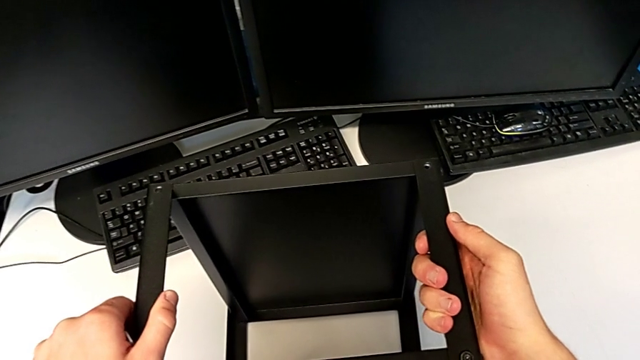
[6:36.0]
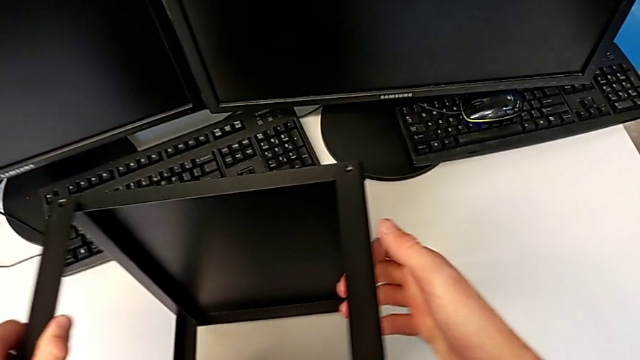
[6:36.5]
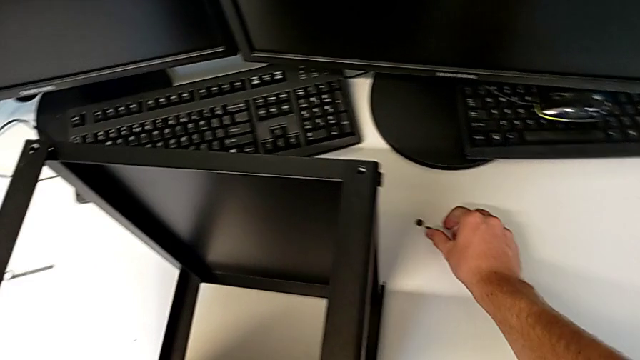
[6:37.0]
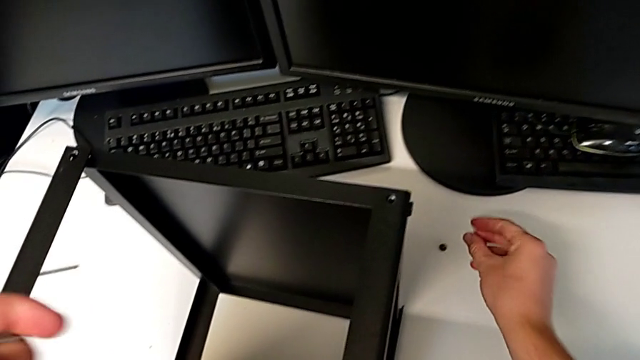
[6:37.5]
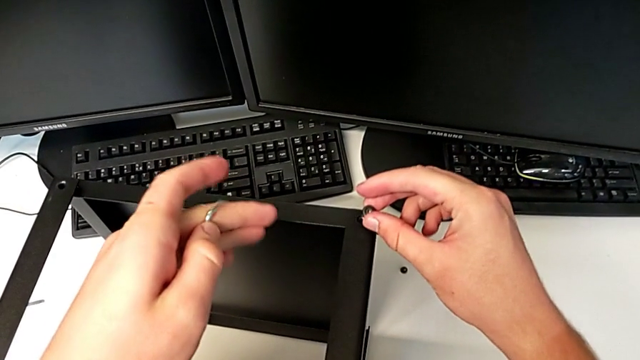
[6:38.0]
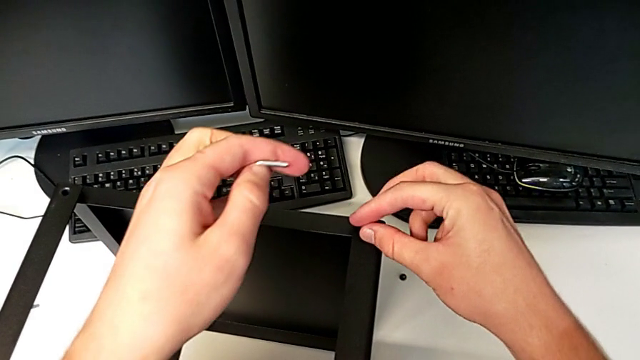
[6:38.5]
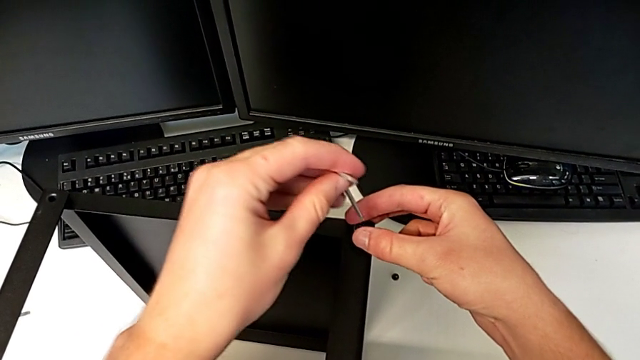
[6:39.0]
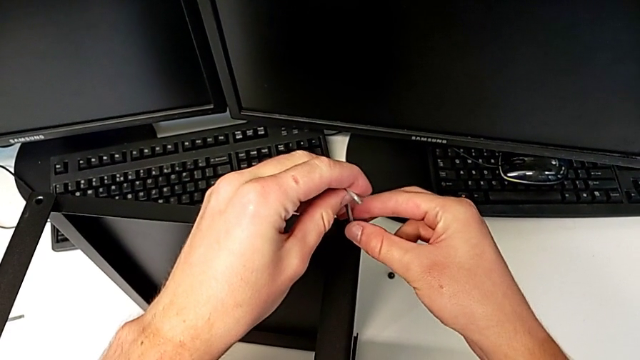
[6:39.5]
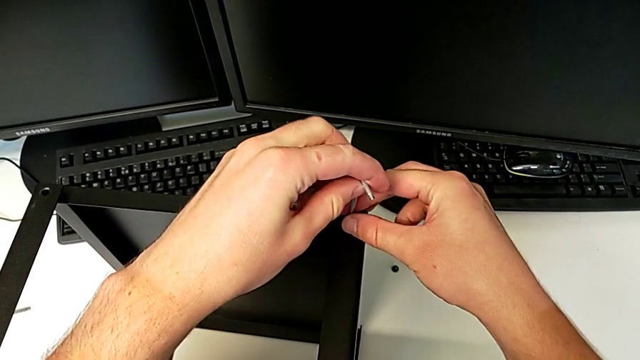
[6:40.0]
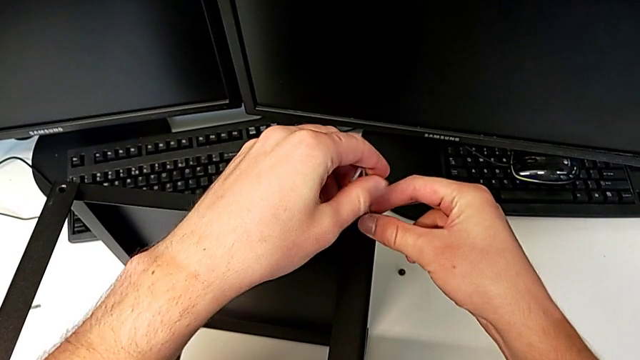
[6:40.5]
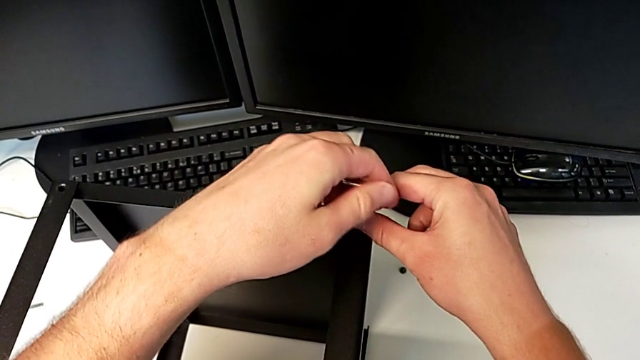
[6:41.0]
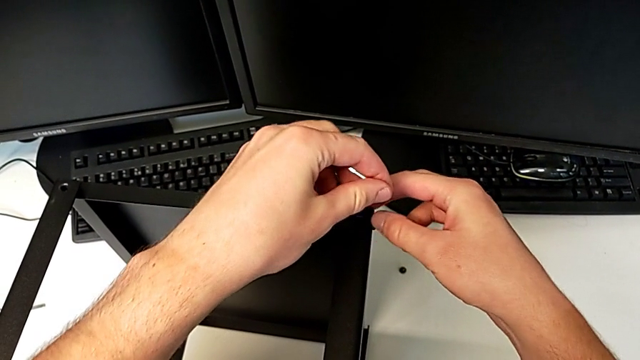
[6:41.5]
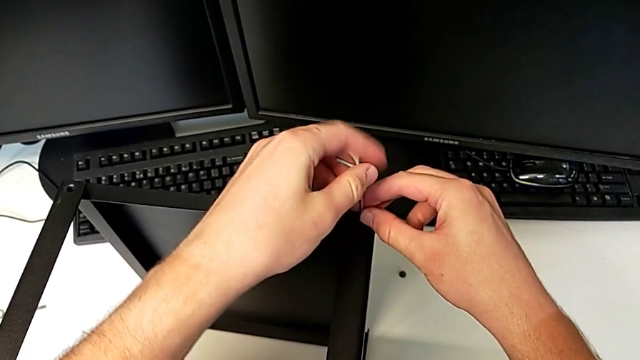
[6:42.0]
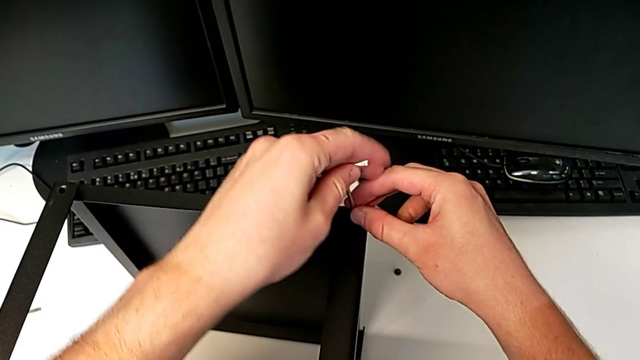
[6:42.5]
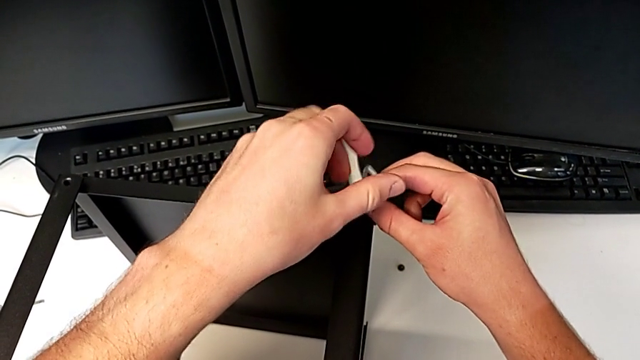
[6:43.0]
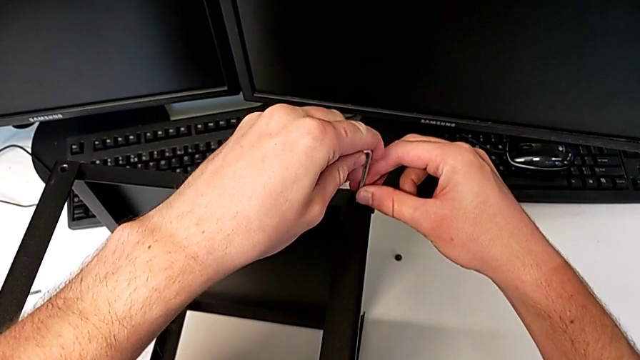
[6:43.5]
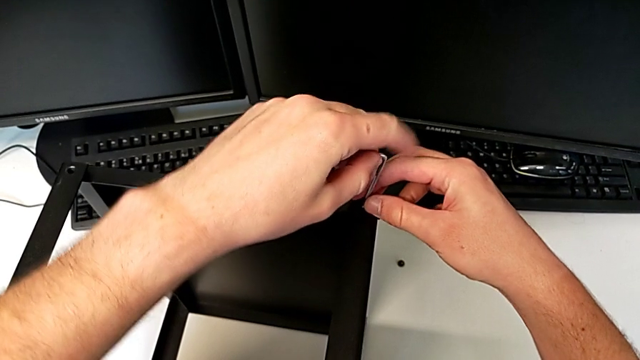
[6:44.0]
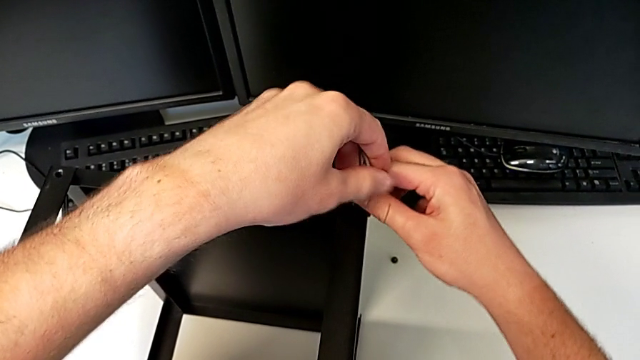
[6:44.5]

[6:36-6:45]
The camera wearer is assembling the top tray of the table with the legs. They grab the hex socket head, insert it twice and begin to screw it.

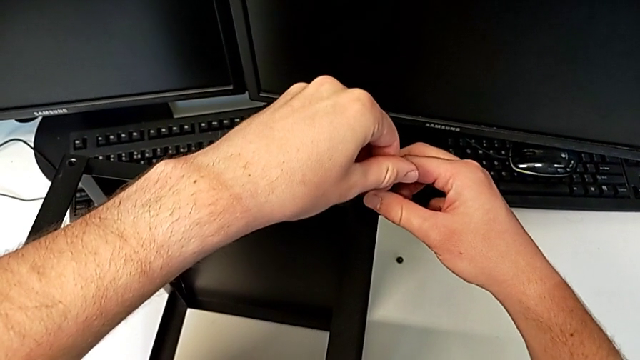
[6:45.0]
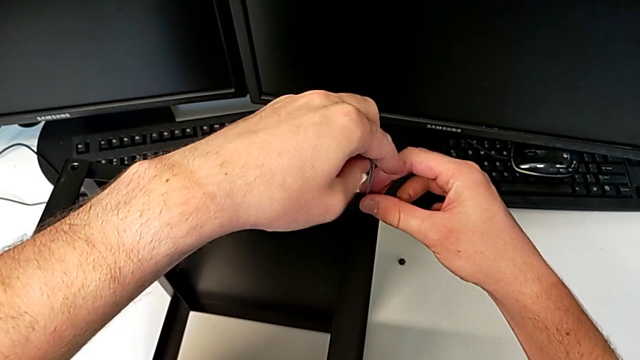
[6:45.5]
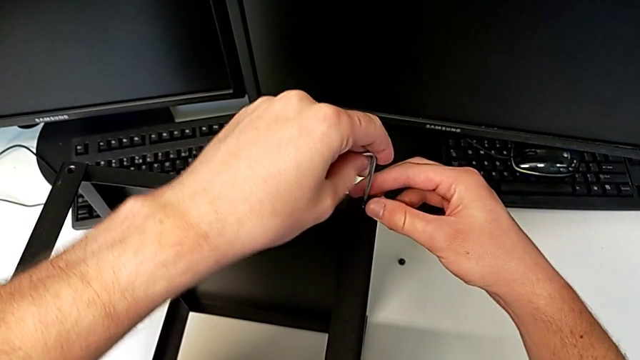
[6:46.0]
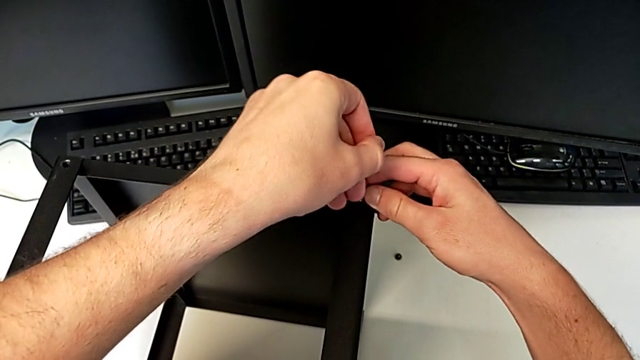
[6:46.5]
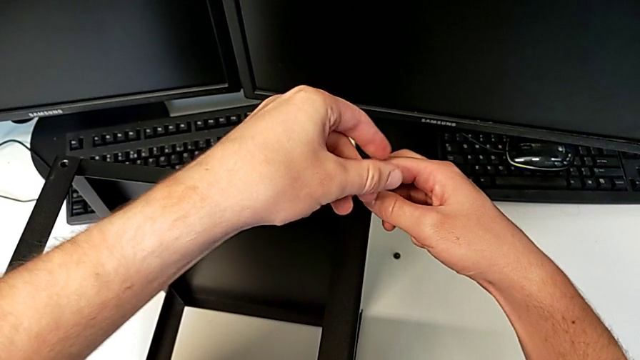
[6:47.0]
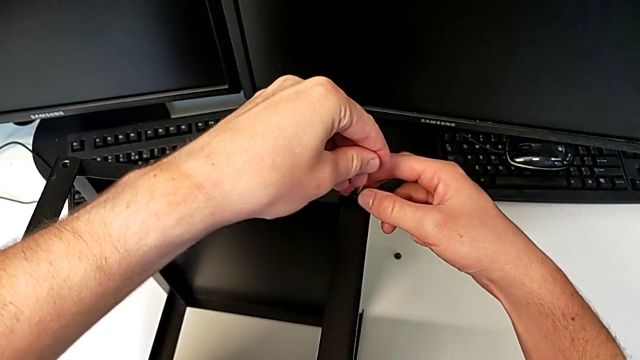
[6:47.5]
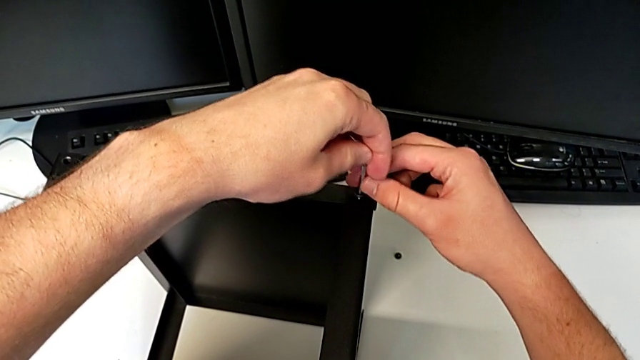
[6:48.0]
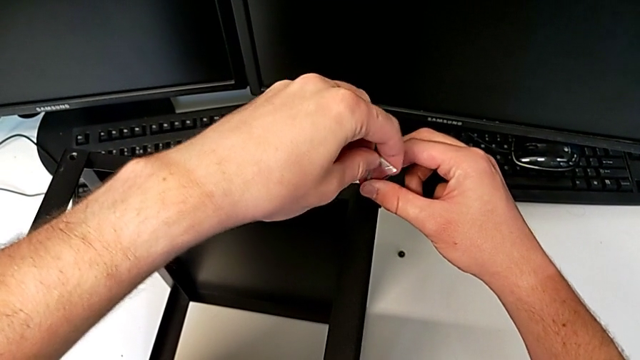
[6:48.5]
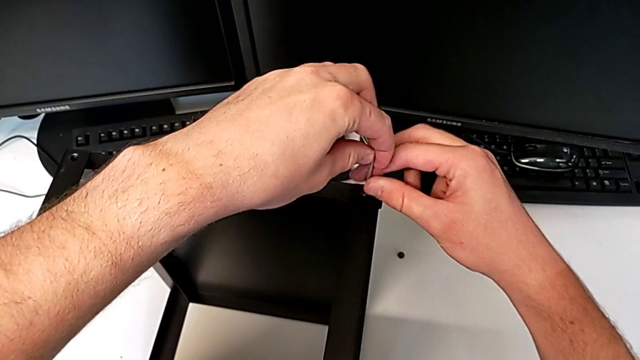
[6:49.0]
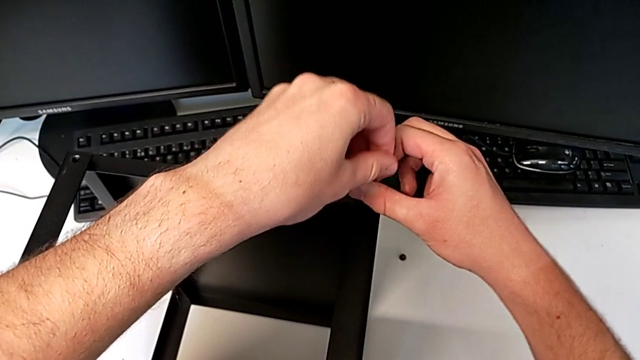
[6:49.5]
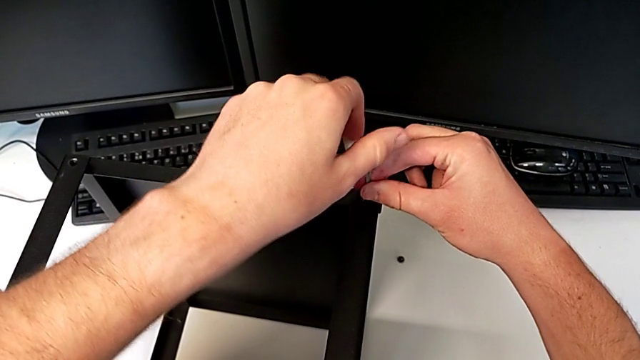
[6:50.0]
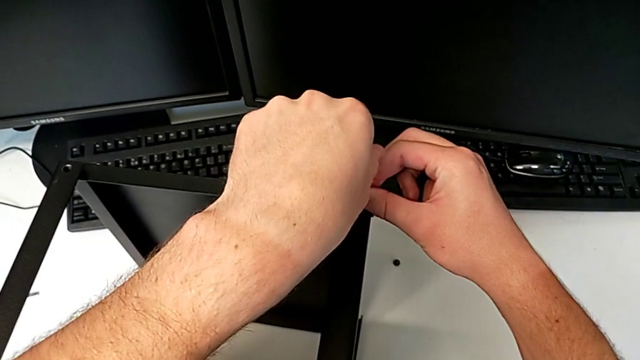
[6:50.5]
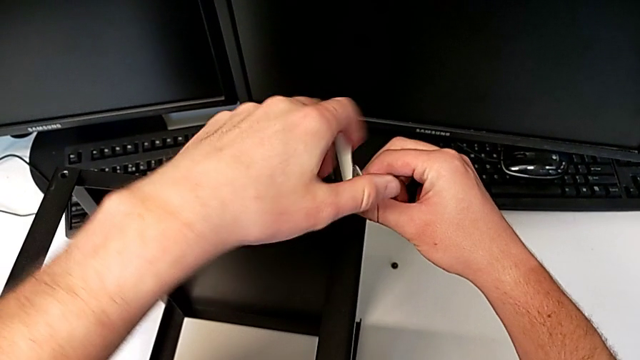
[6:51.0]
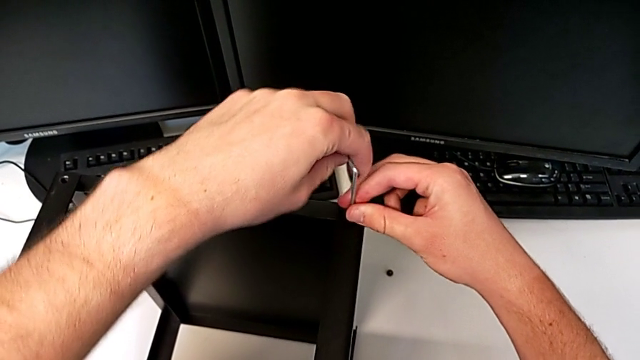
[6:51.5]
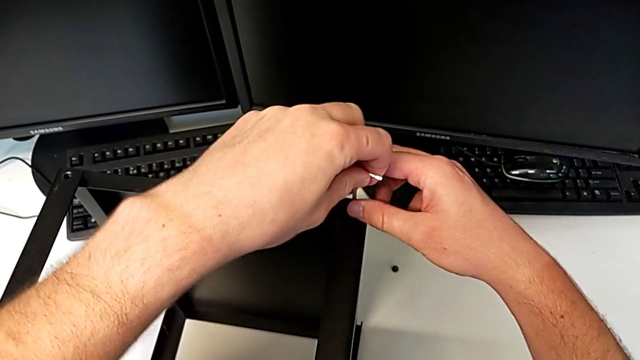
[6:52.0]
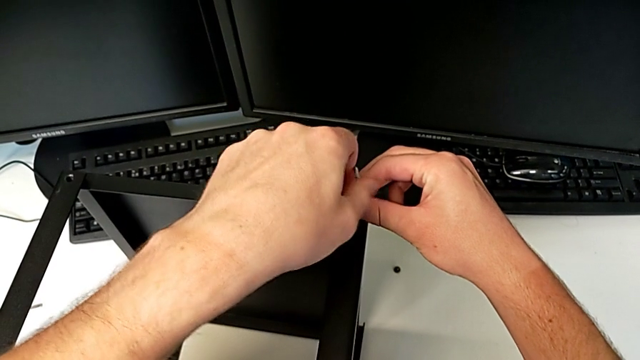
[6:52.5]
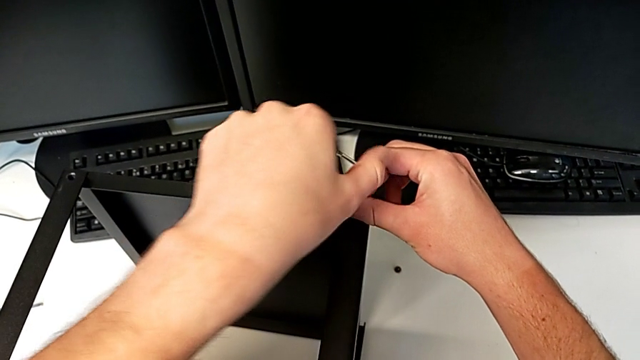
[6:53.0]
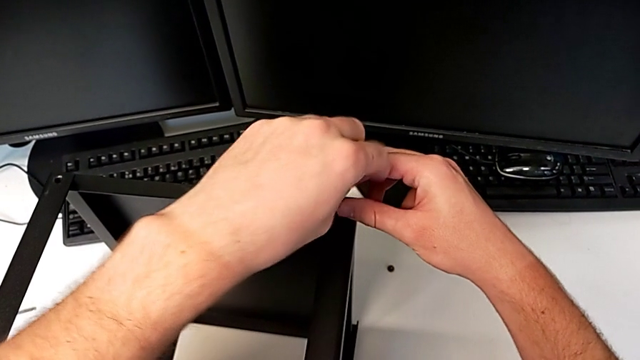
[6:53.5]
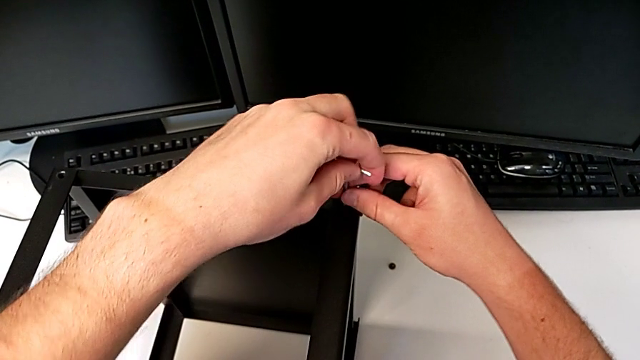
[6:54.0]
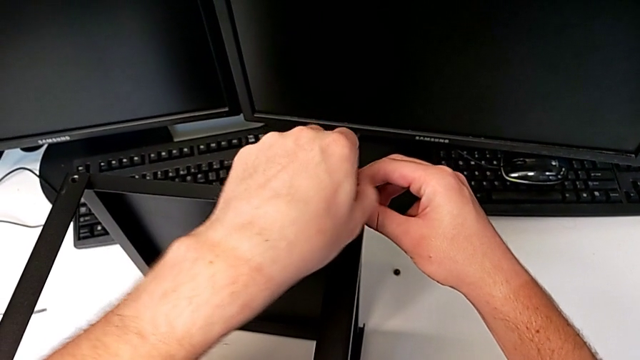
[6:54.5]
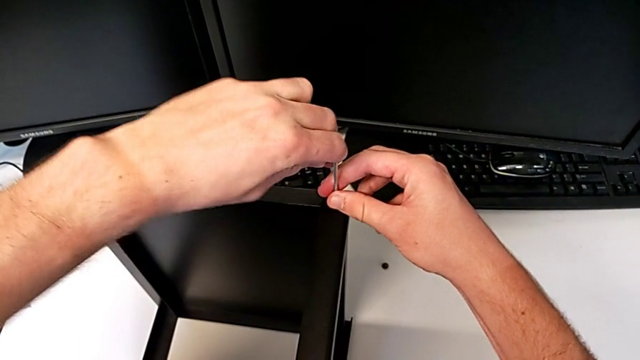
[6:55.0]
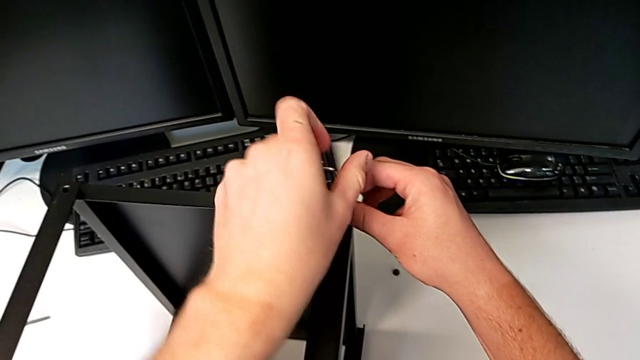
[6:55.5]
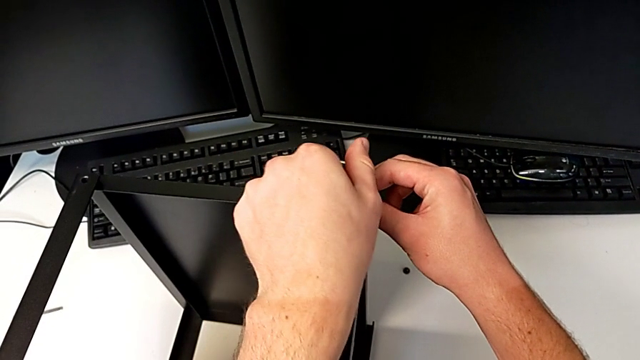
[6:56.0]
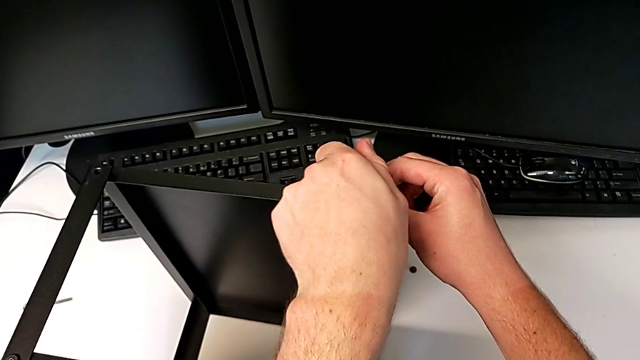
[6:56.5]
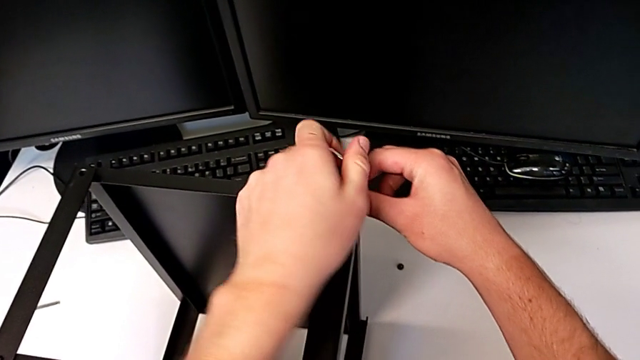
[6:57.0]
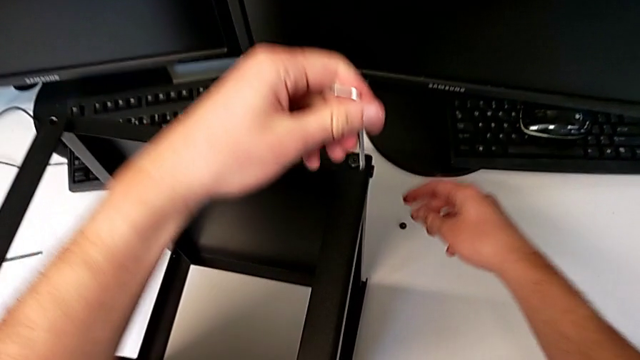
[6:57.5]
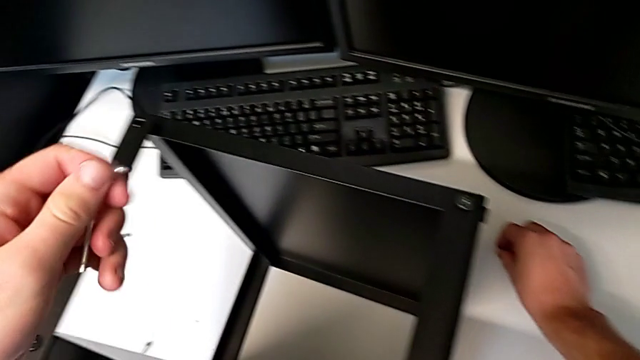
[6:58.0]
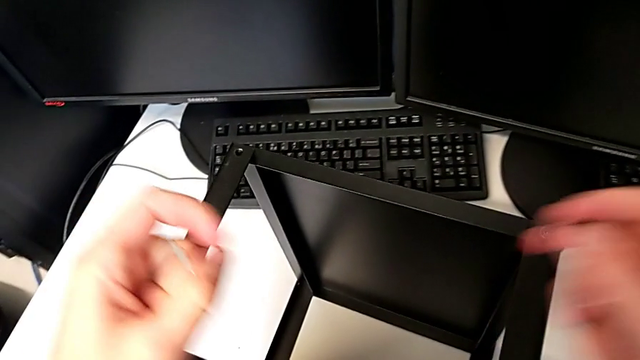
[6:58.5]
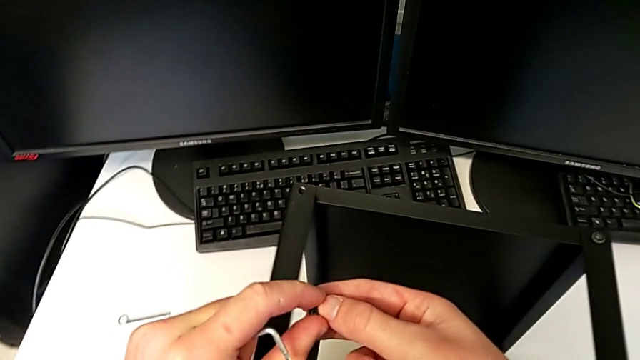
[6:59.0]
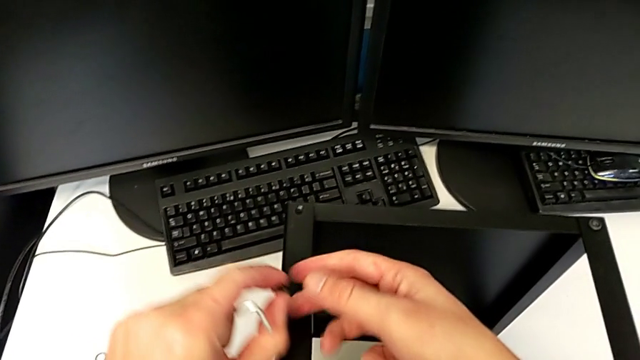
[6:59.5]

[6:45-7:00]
The camera wearer is assembling the top tray of the table with the legs. They keep screwing the hex socket head, withdraw the Allen wrench and grab the hex socket head twice.
